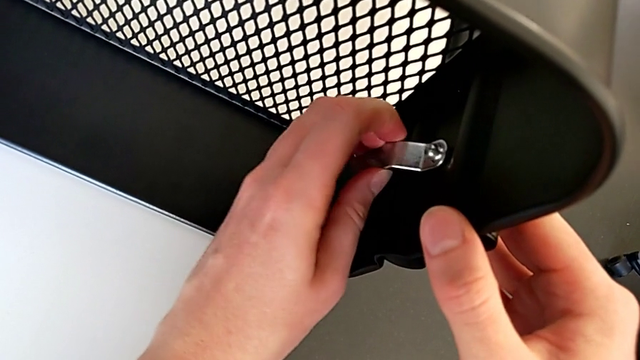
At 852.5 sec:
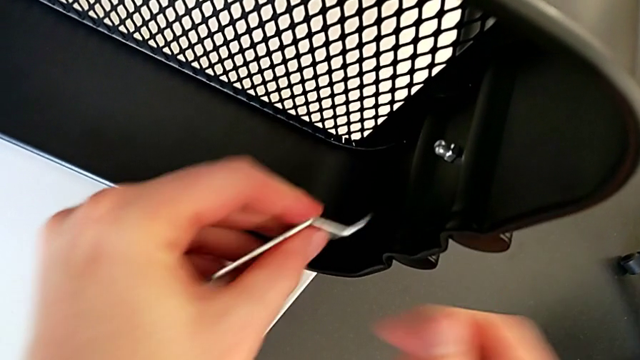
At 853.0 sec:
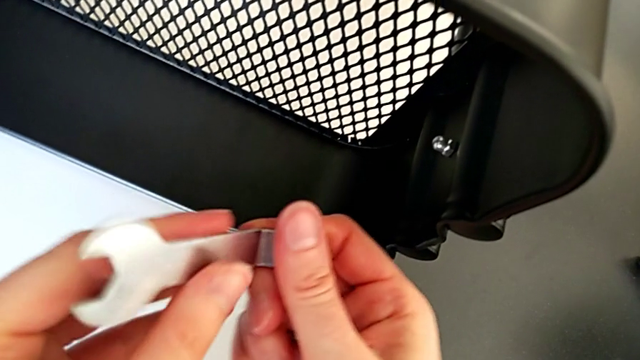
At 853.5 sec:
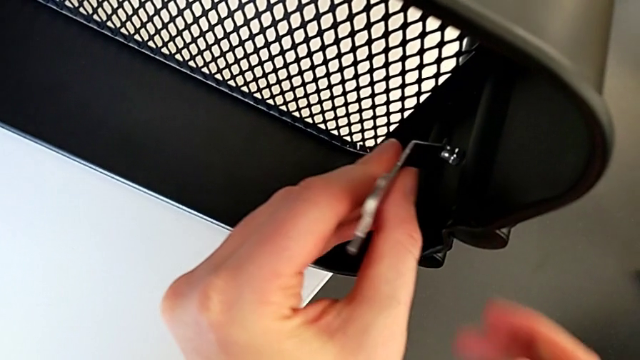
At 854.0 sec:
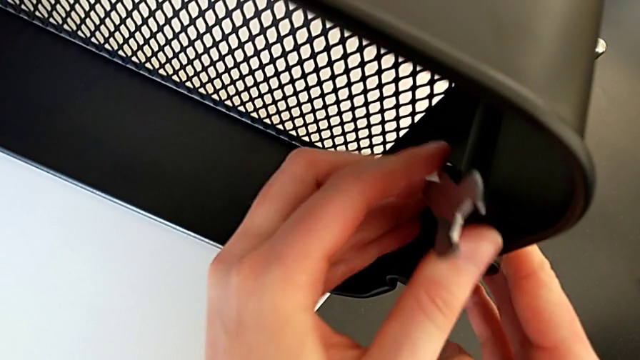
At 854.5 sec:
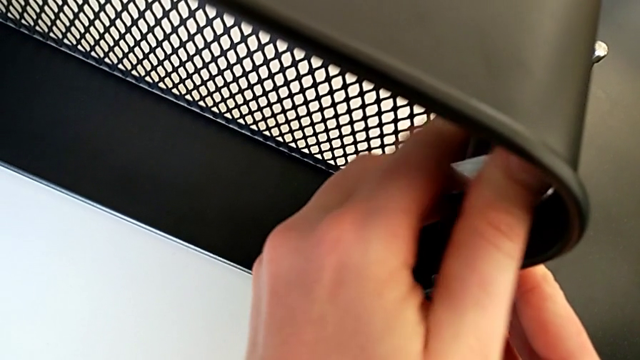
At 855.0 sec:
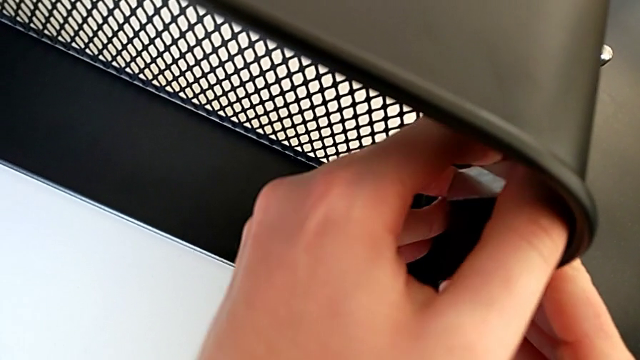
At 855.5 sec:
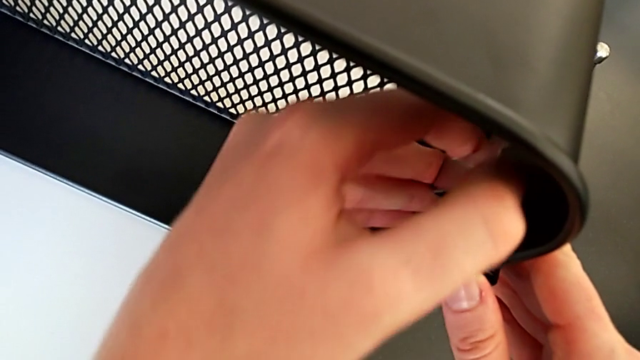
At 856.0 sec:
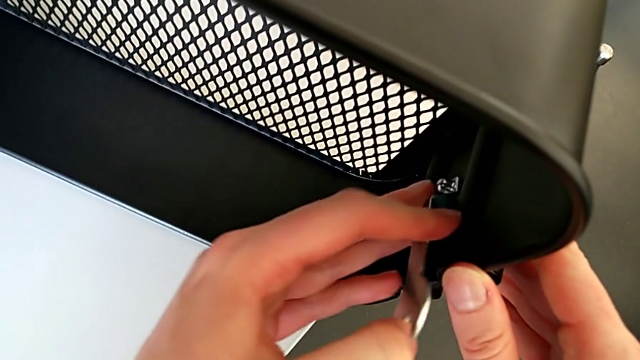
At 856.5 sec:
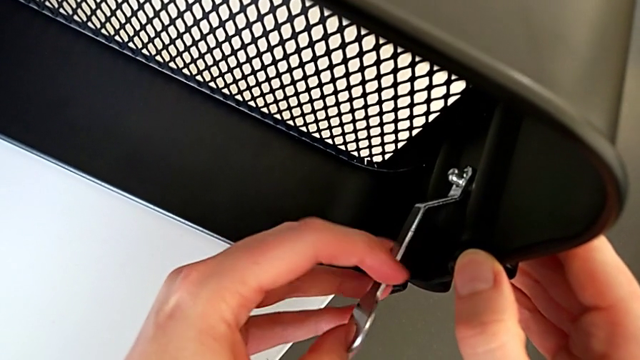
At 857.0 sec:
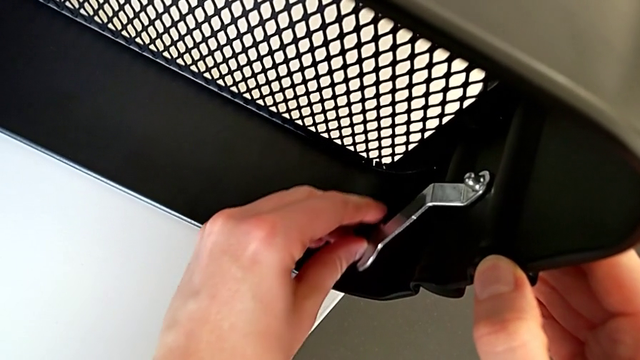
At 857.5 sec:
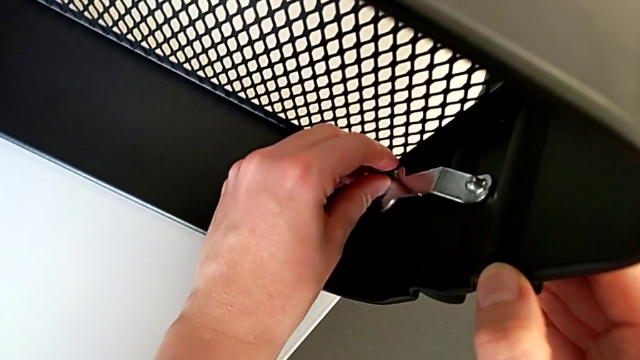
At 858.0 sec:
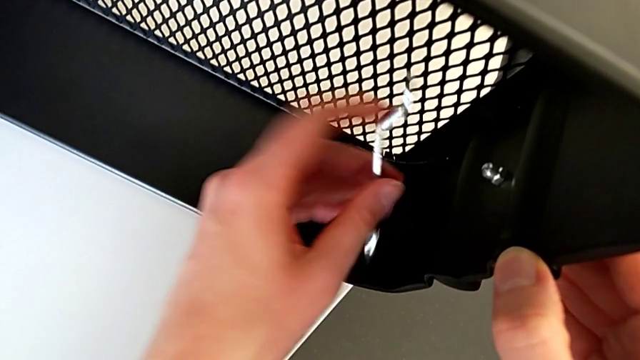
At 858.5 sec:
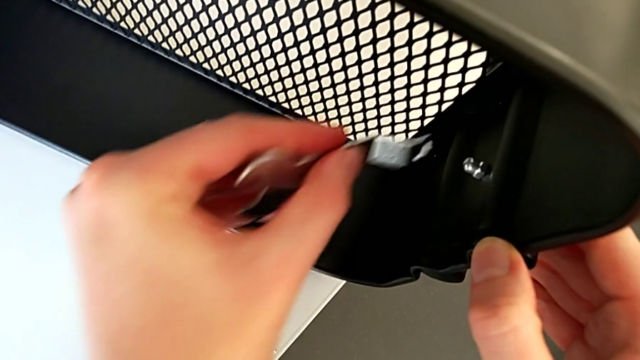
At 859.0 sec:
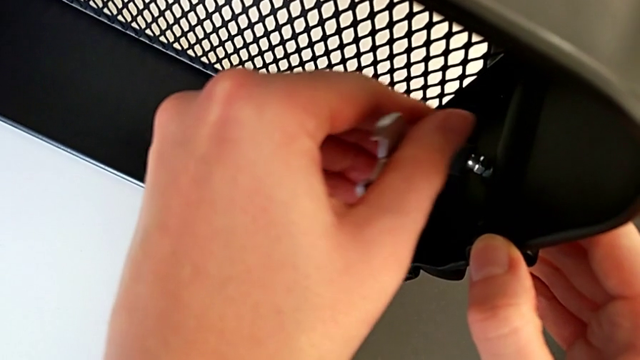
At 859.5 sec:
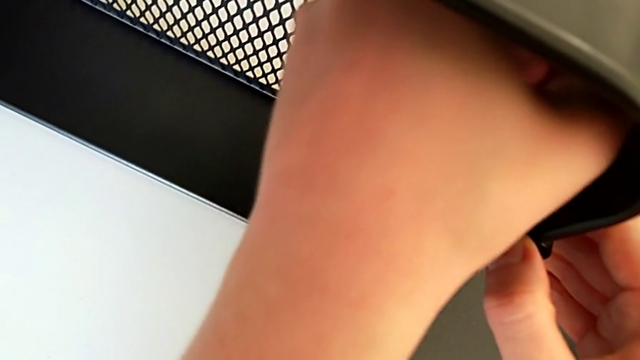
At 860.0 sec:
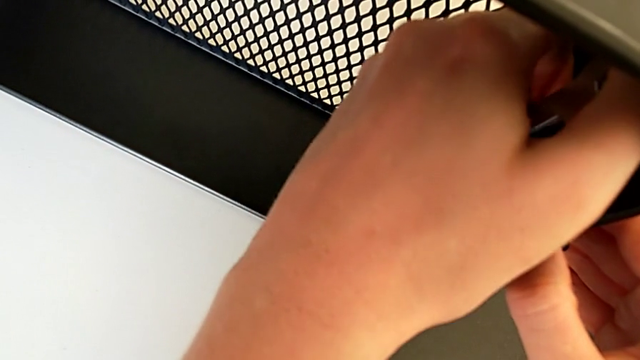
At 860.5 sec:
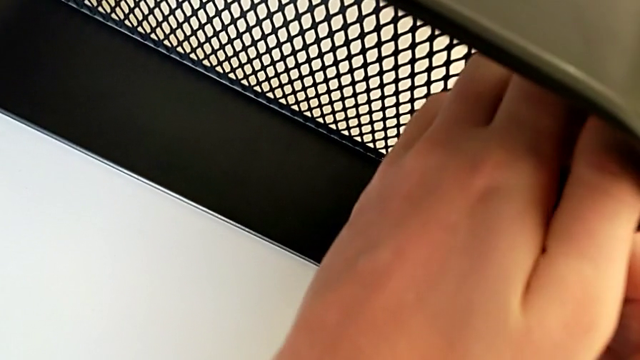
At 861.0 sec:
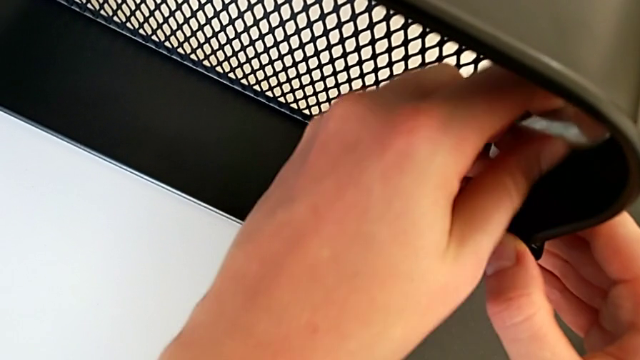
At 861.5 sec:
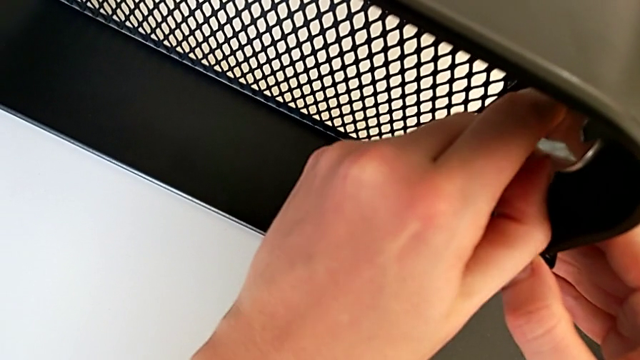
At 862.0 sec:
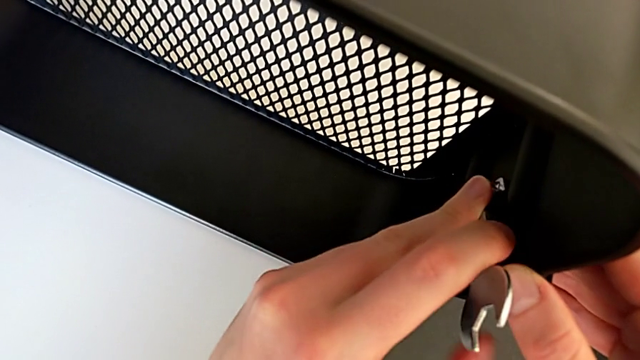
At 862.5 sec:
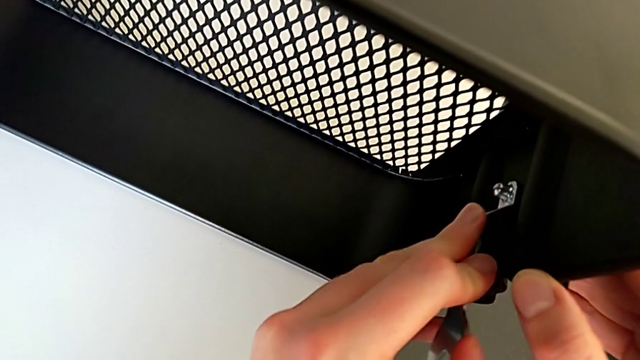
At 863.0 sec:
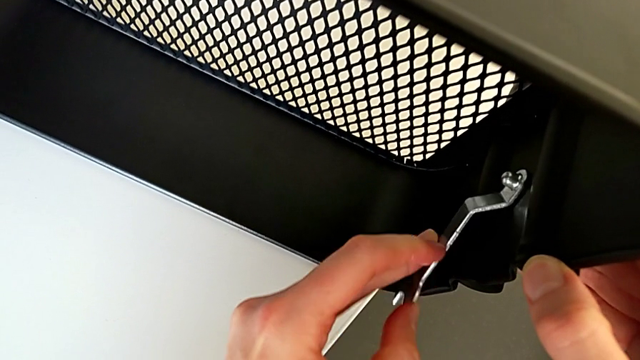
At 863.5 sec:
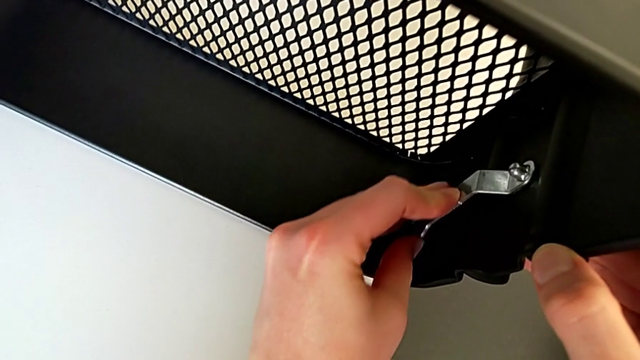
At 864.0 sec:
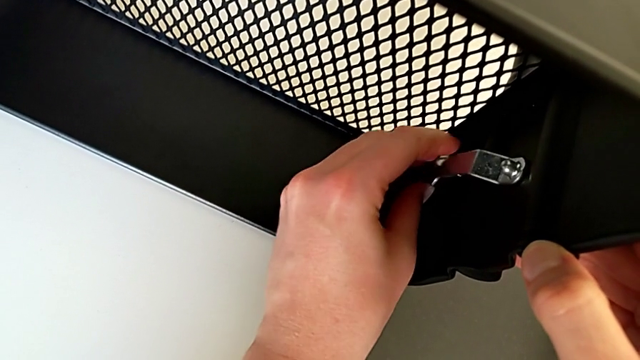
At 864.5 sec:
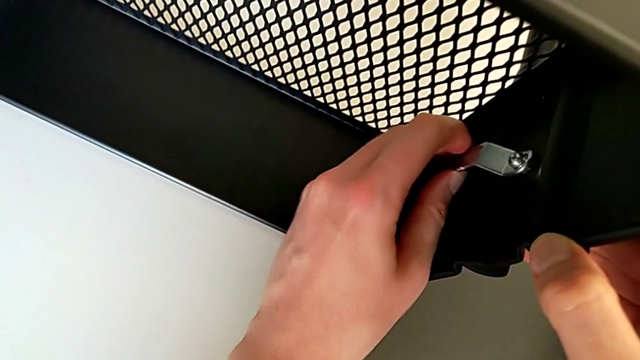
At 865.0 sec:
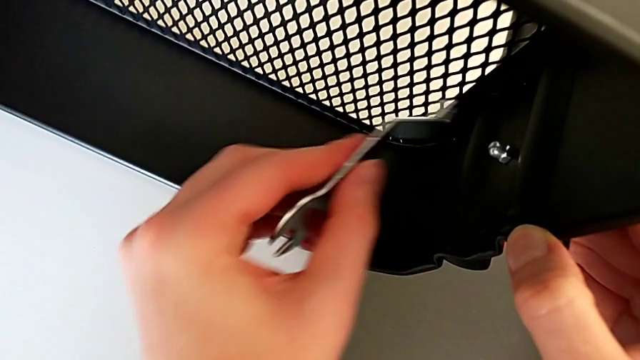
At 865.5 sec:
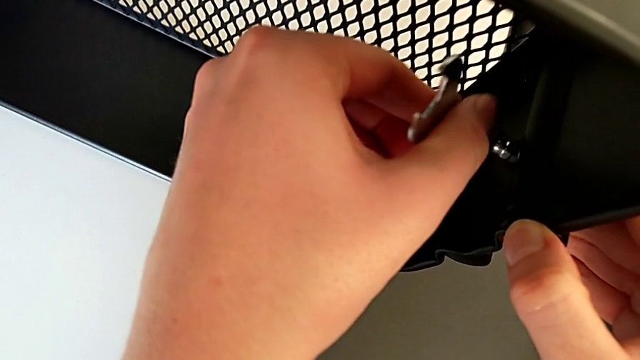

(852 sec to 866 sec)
The camera wearer is screwing the third bracket into place. They withdraw the hexagon cap nut, insert the hexagonal wrench, screw the hexagon cap nut, withdraw the hexagonal wrench, insert it, screw the hexagon cap nut, withdraw the hexagonal wrench and insert it.

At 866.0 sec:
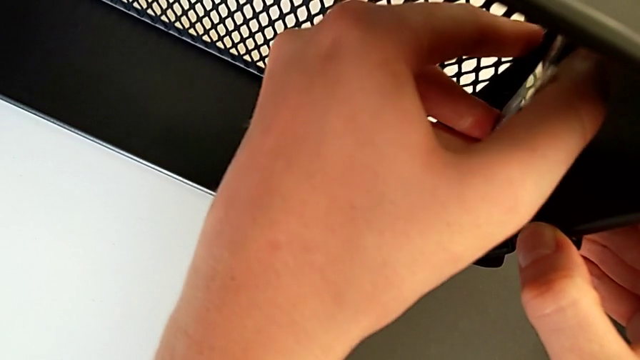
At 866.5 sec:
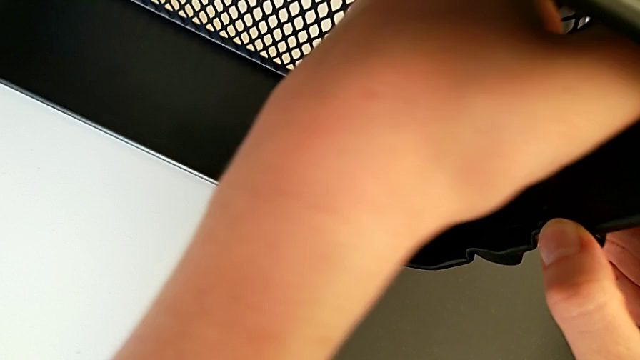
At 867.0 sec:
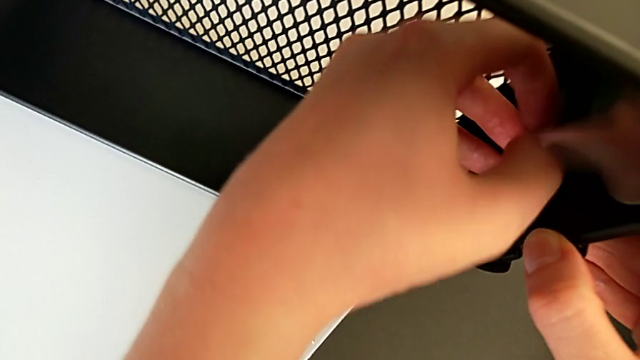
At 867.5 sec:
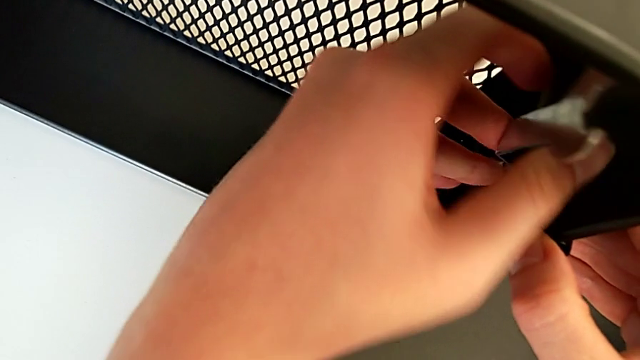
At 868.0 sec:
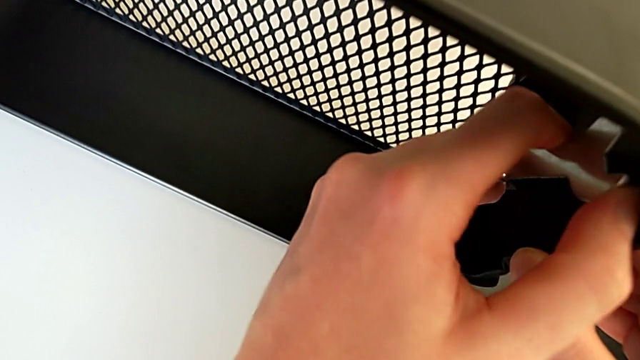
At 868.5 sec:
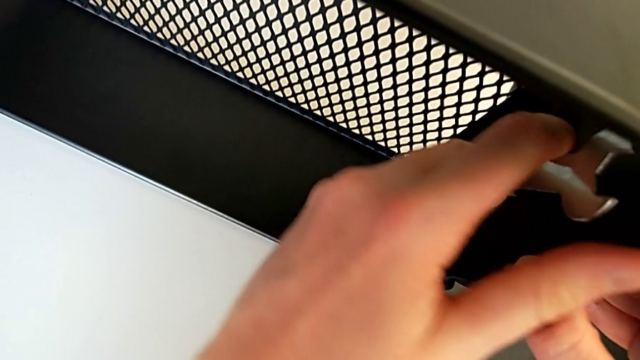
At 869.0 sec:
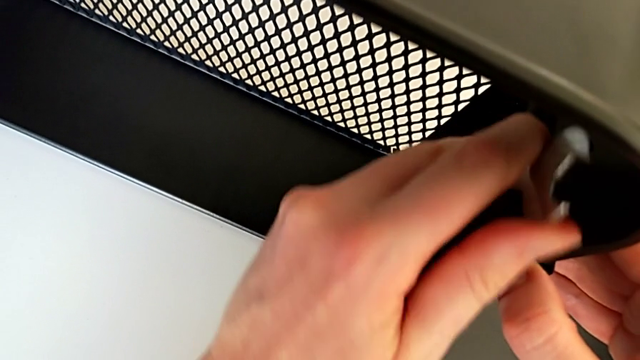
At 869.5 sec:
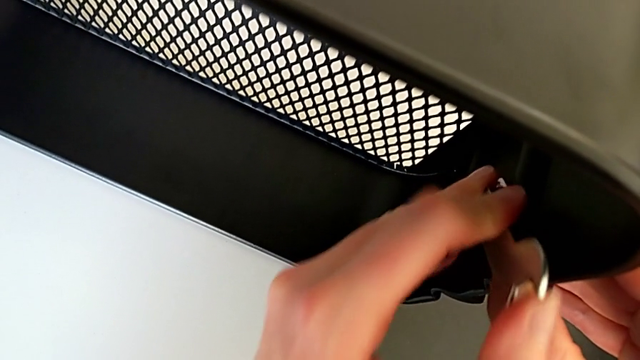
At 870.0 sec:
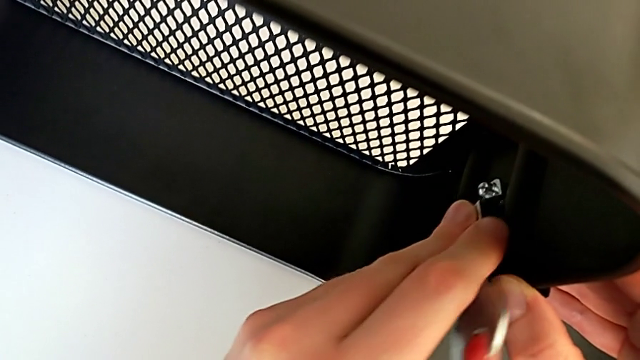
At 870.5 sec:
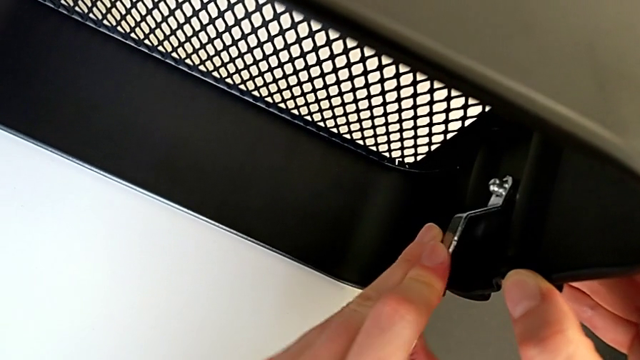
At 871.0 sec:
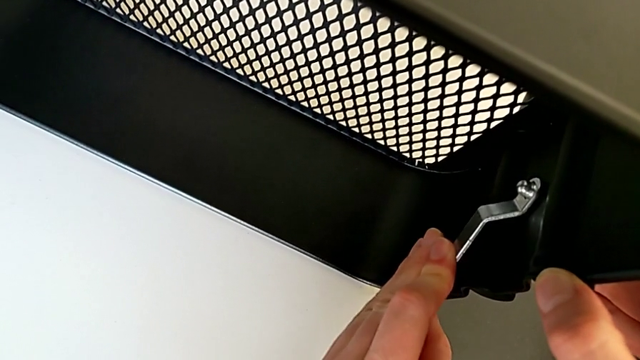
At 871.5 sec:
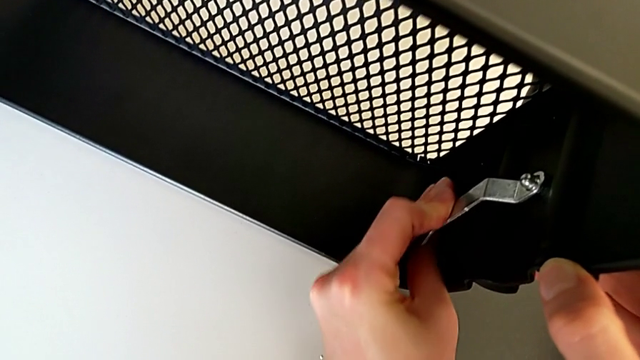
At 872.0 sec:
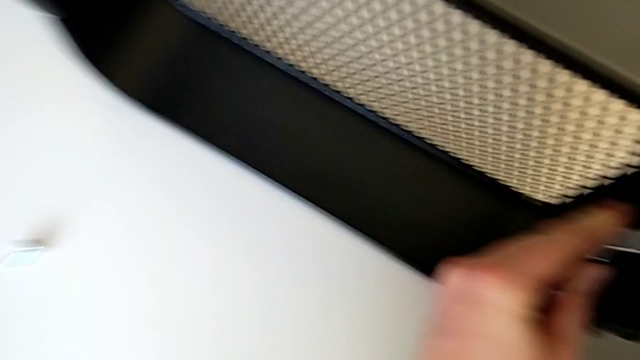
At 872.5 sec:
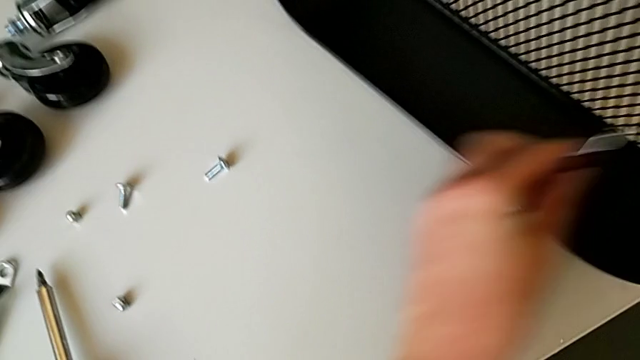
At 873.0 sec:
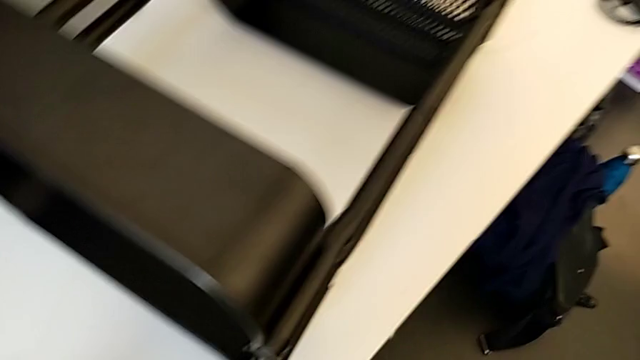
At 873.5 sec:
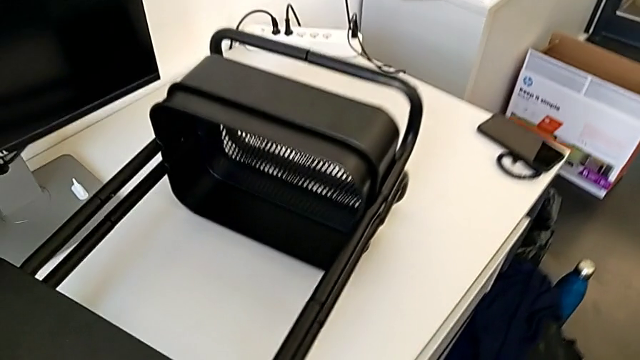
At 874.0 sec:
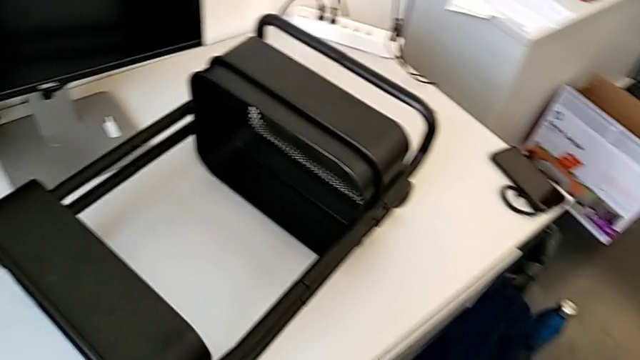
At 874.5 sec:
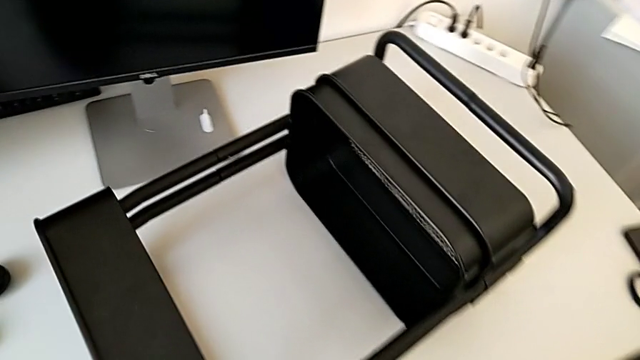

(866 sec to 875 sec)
The camera wearer is screwing the third bracket into place. They screw the hexagon cap nut, withdraw the hexagonal wrench, place it and grab the utility cart.
